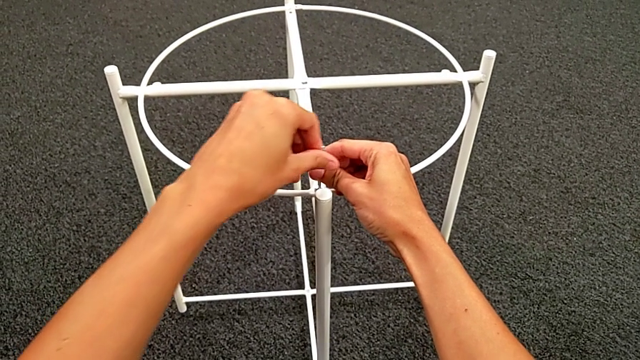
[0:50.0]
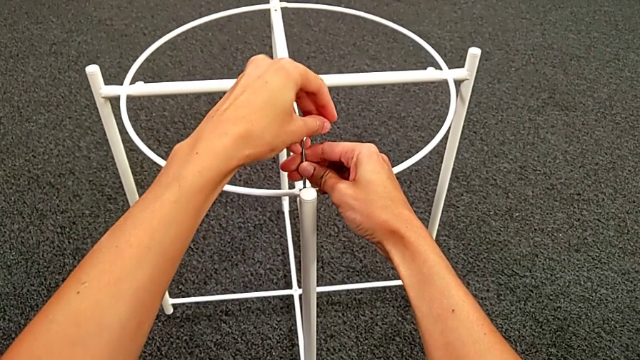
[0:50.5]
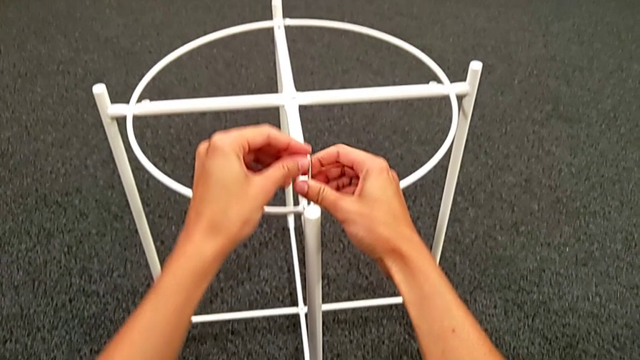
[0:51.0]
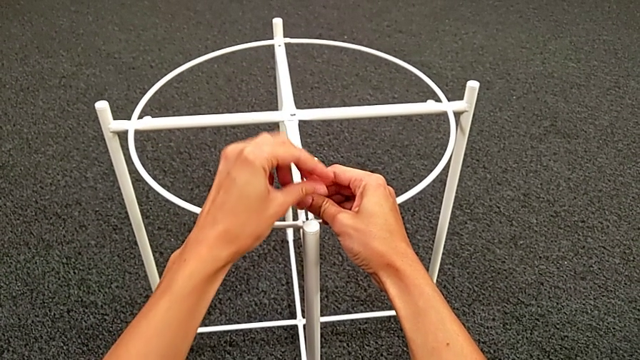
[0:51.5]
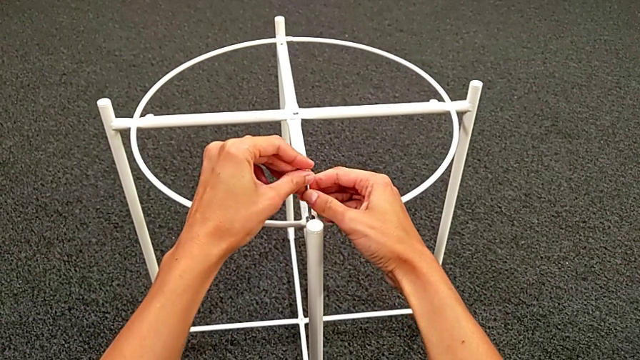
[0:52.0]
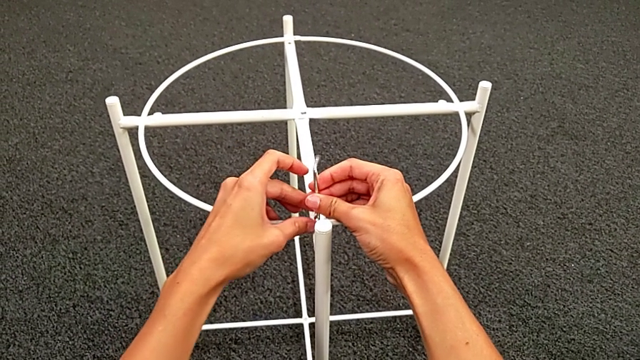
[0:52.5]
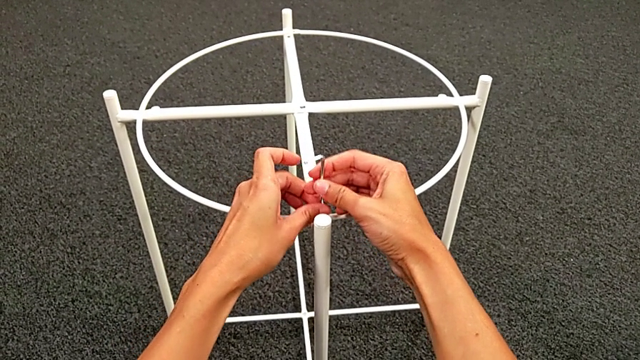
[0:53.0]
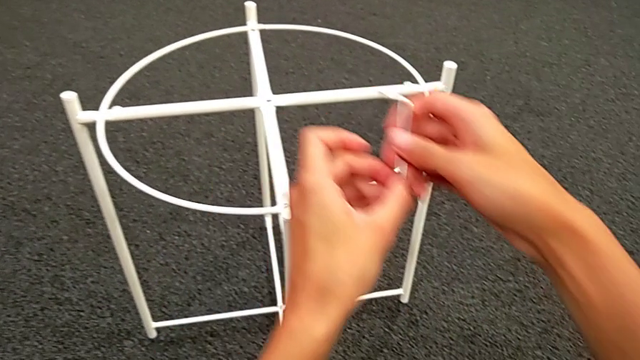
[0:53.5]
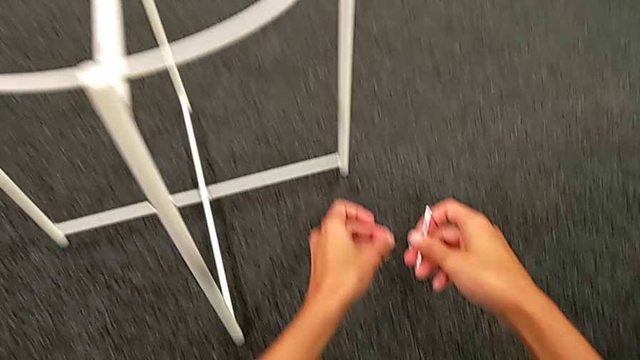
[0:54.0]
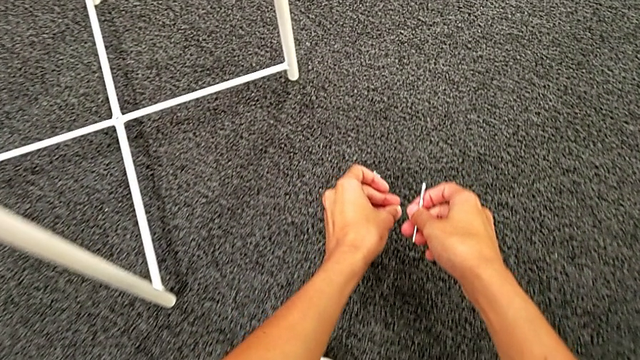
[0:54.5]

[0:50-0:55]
The camera wearer is unscrewing the hex socket heads. They unscrew the hex socket head. They disassemble it with the left hand and withdraw the Allen wrench with the right hand. They place the hex socket head.

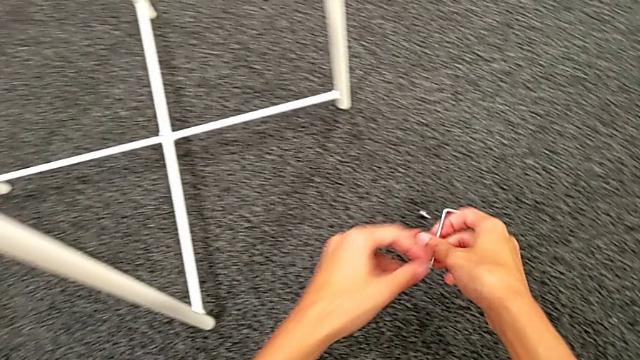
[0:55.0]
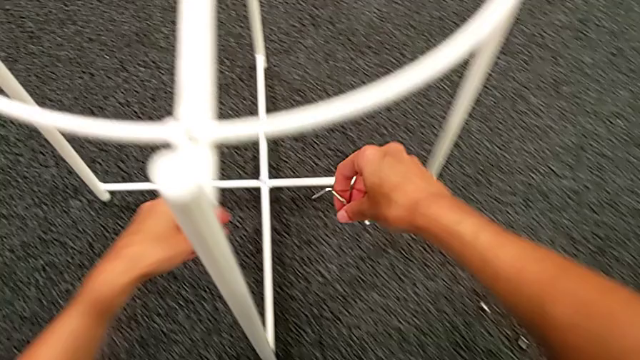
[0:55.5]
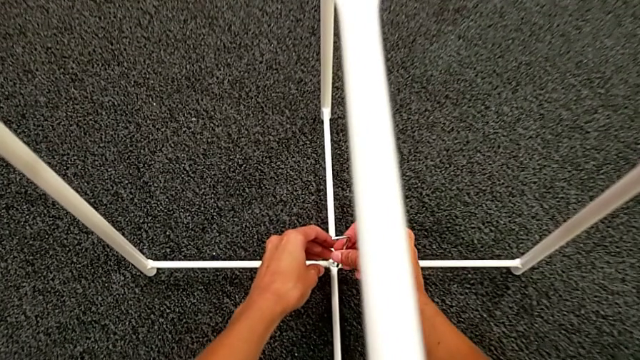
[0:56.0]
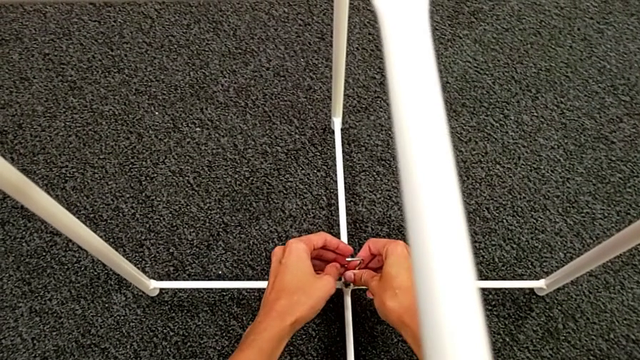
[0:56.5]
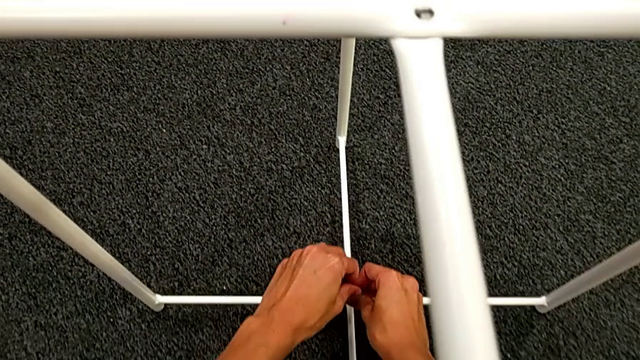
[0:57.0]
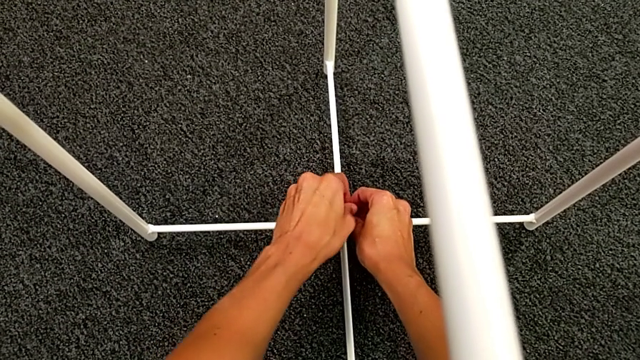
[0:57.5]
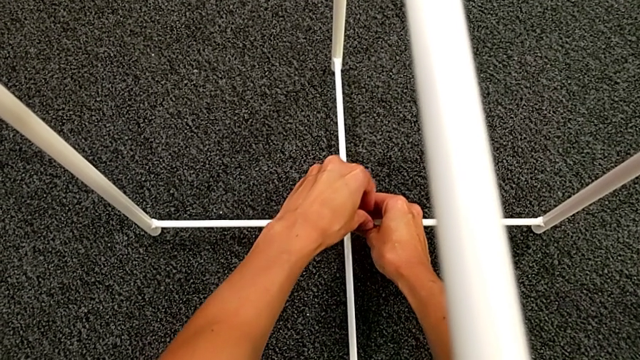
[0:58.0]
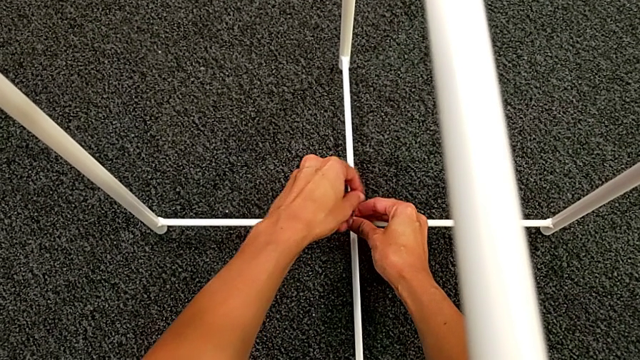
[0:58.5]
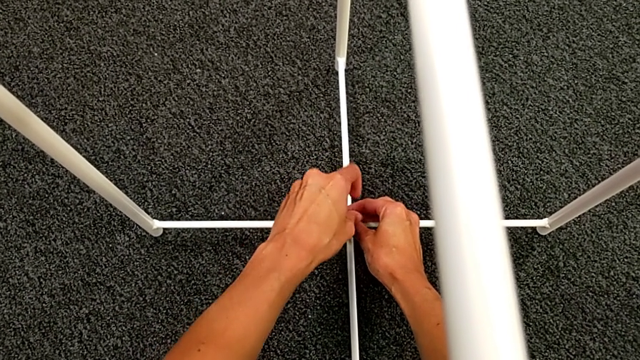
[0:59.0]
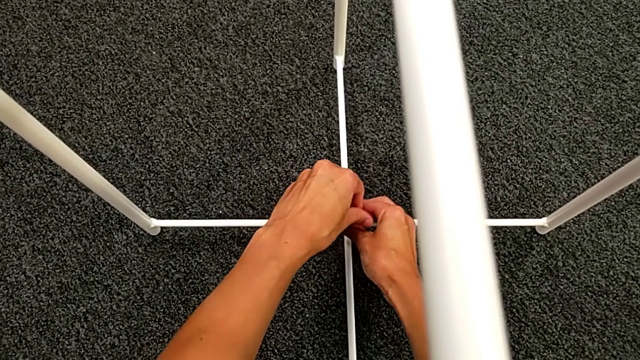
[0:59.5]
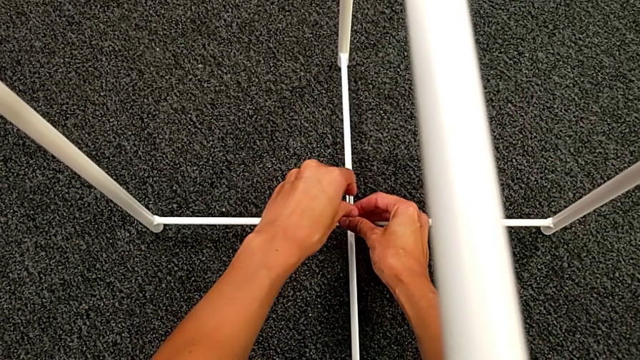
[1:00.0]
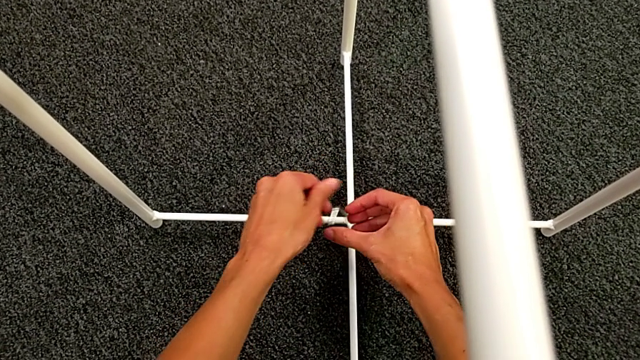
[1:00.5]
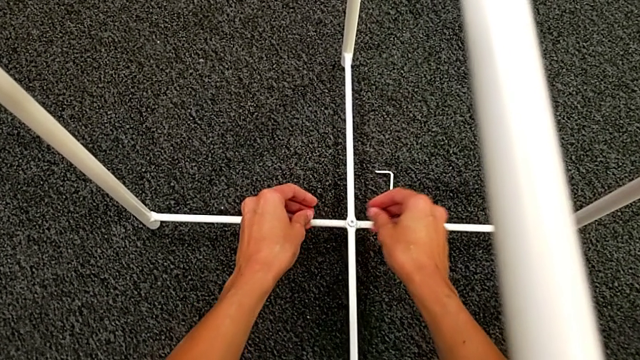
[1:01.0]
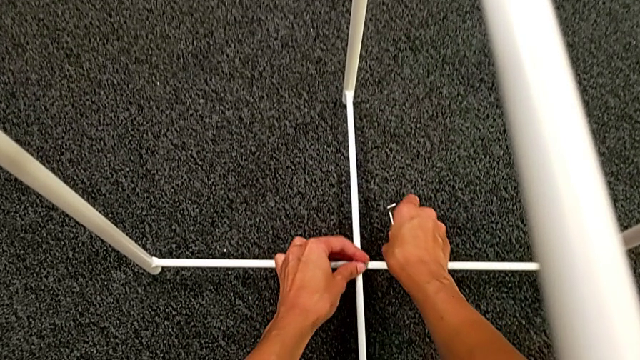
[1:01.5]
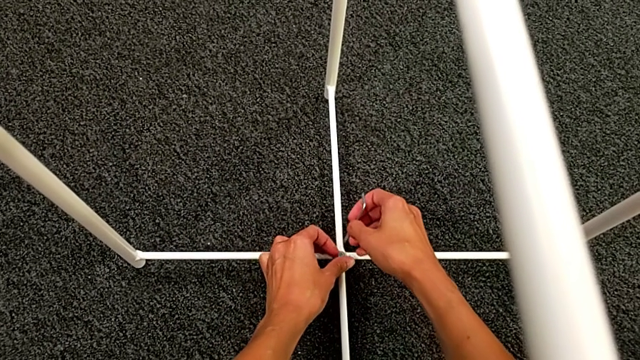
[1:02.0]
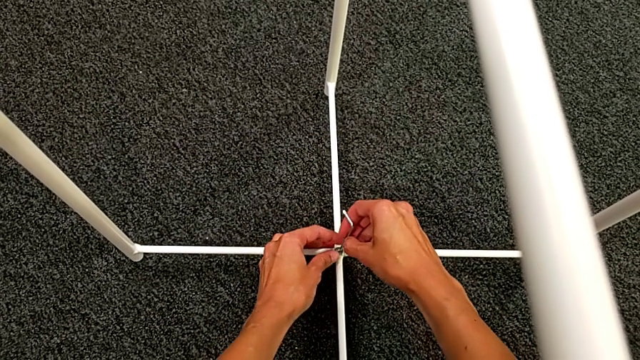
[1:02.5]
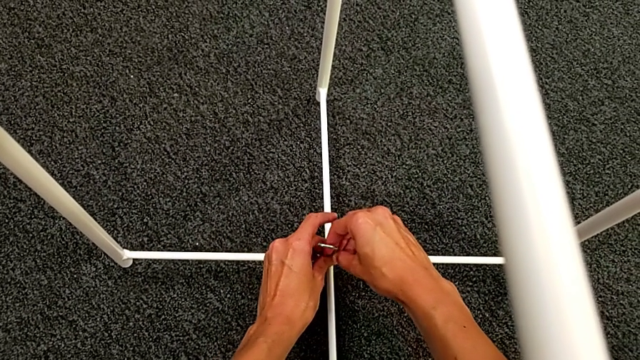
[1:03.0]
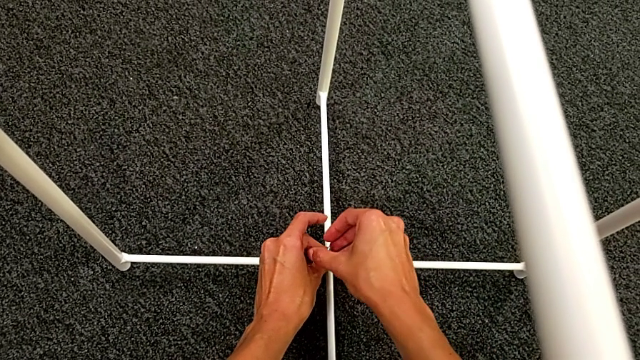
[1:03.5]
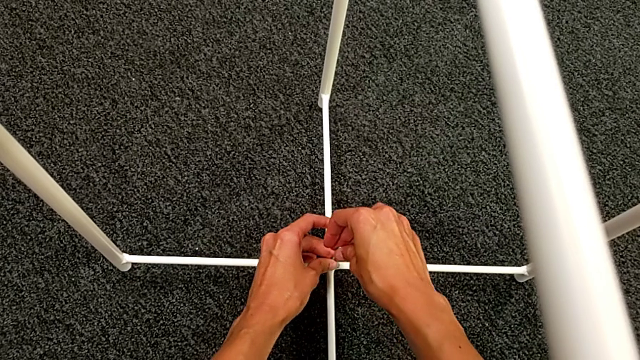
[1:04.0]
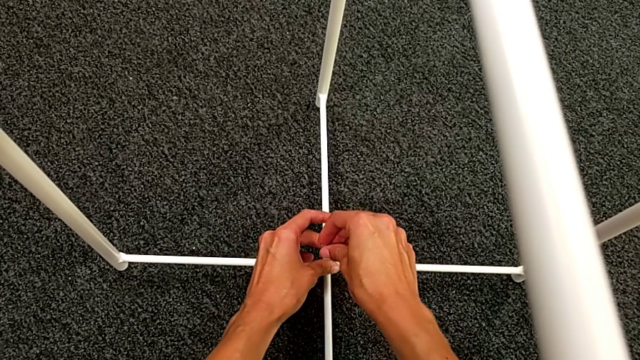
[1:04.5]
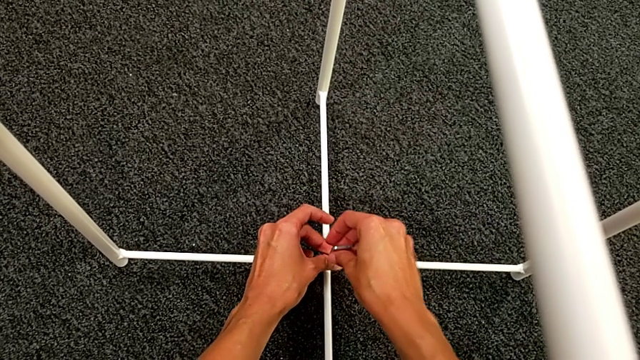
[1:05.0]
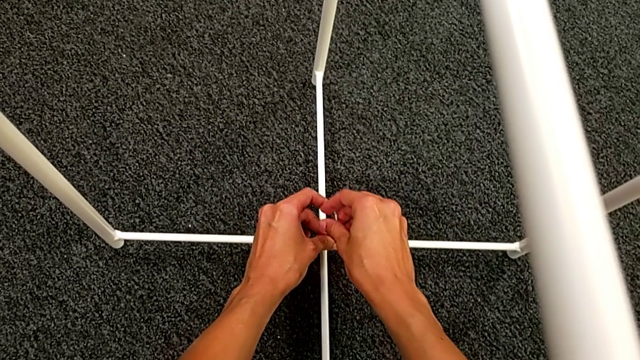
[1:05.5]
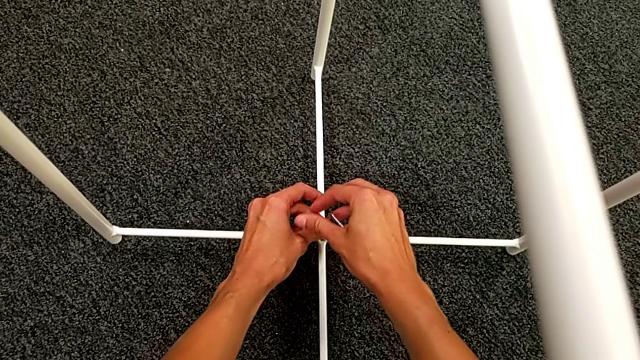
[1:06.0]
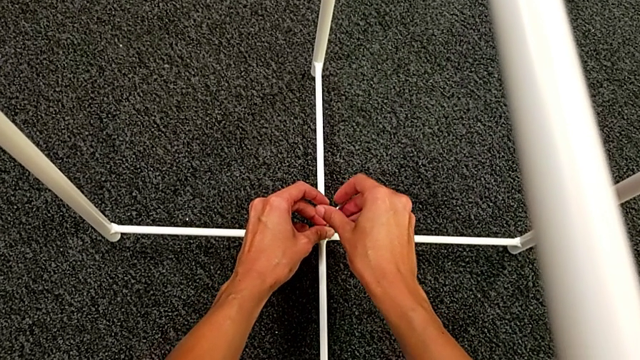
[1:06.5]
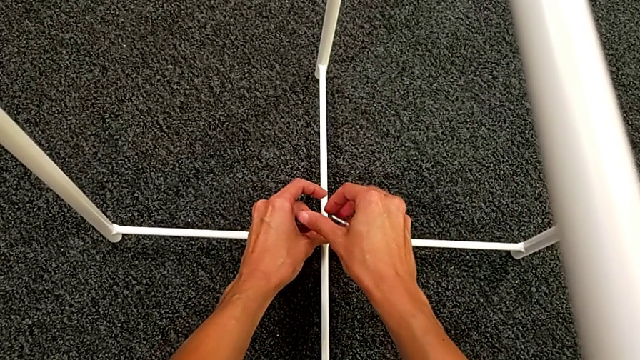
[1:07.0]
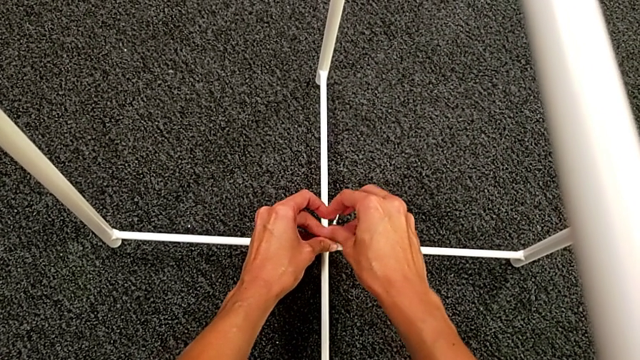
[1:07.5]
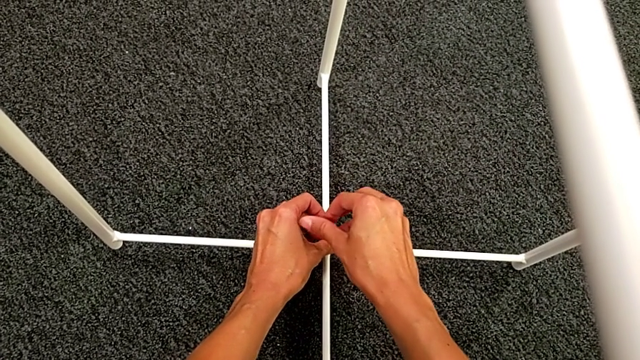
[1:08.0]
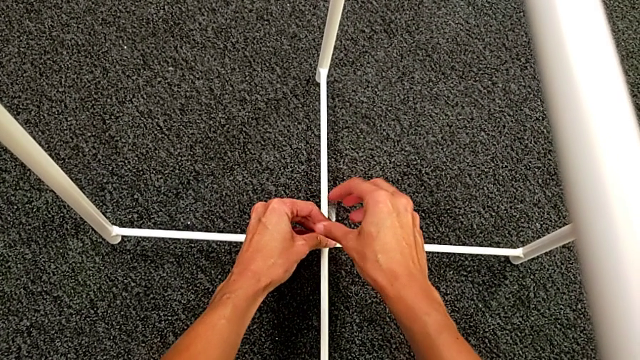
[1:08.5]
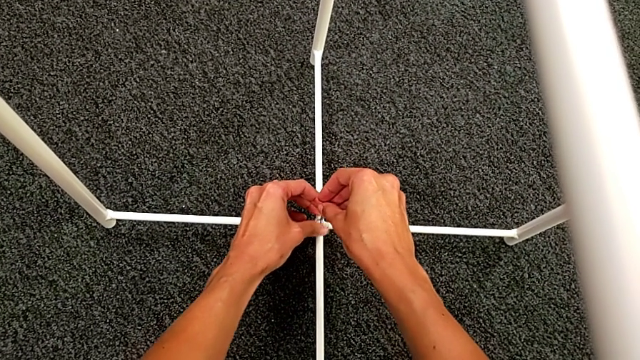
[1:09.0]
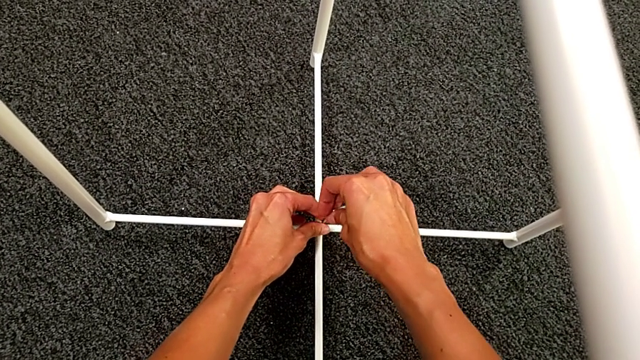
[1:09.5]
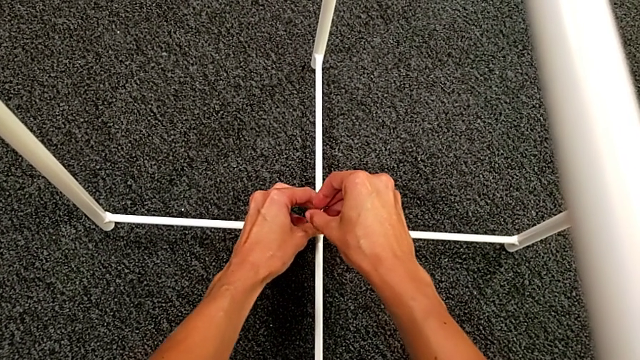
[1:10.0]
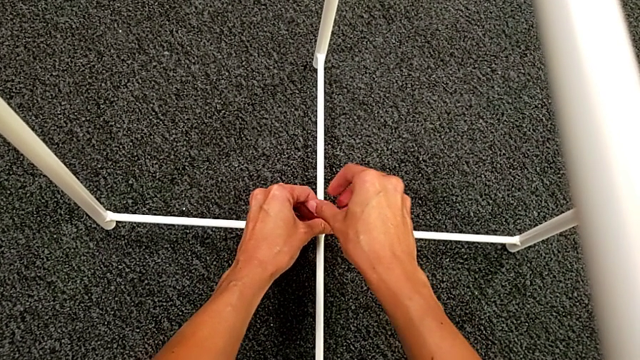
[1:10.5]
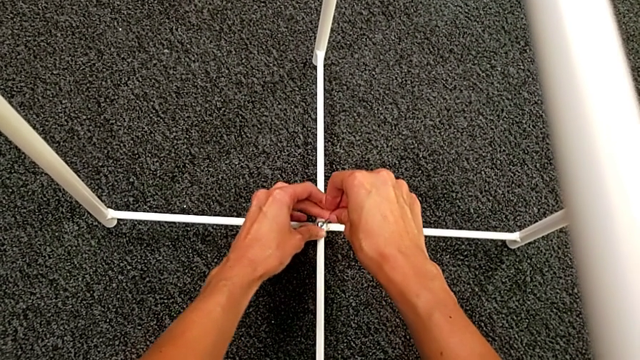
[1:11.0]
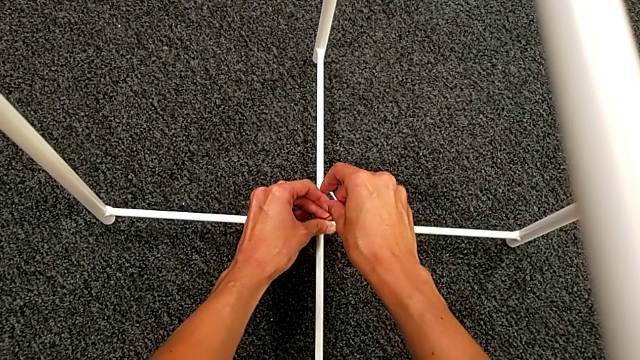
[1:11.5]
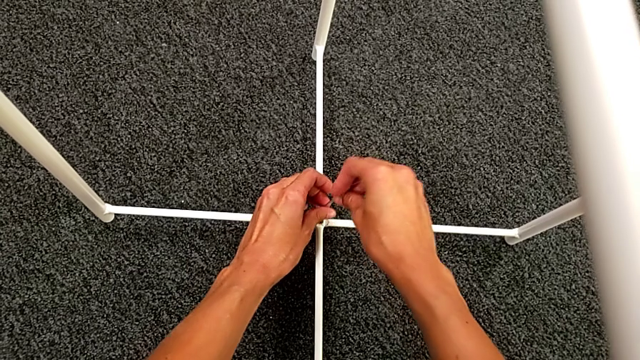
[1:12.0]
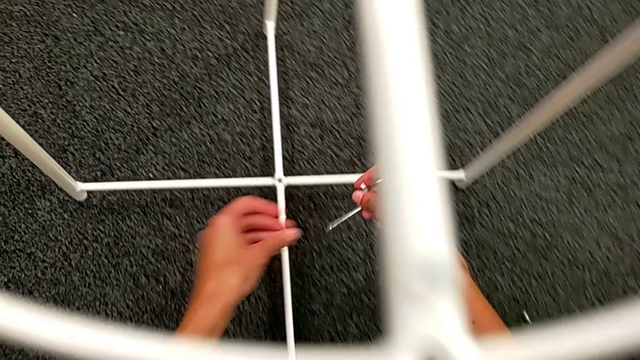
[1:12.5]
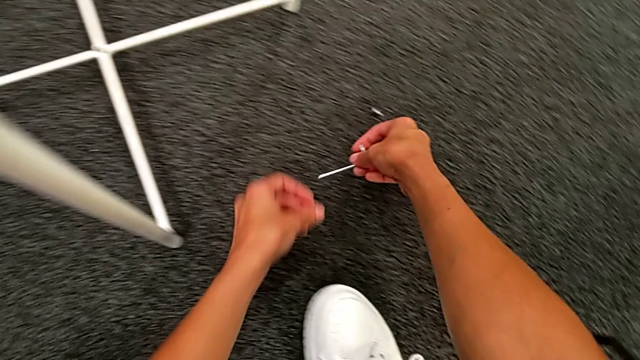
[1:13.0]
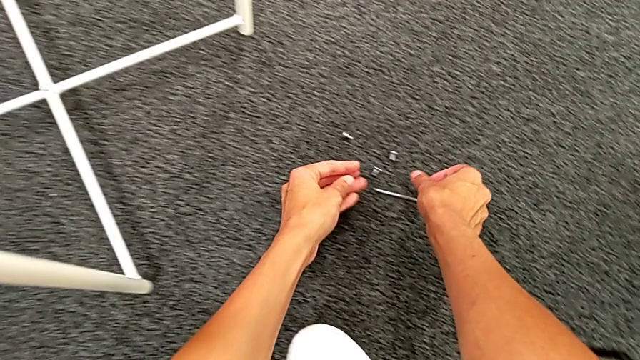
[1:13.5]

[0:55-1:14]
The camera wearer unscrews the hex socket head. They insert the Allen wrench, unscrew the hex socket head and wrongly drop the Allen wrench. They grab it, insert it and unscrew the hex socket head. They withdraw the Allen wrench with the right hand and disassemble the hex socket head with the left hand. They place the Allen wrench with the right hand and place the hex socket head with the left hand.
